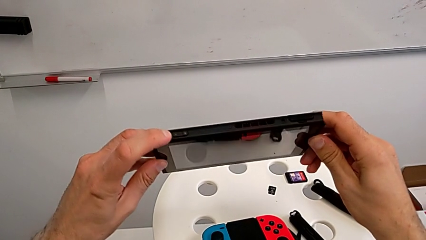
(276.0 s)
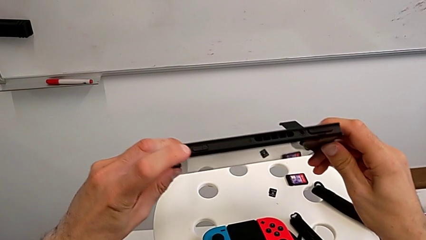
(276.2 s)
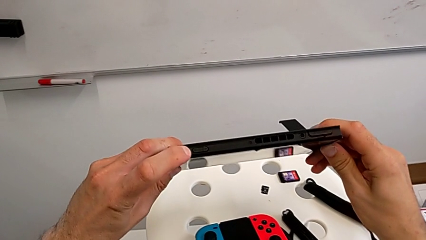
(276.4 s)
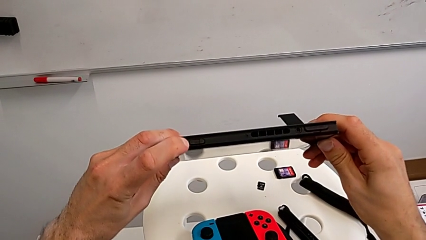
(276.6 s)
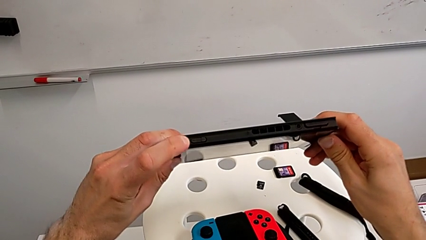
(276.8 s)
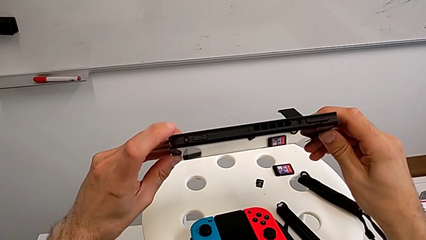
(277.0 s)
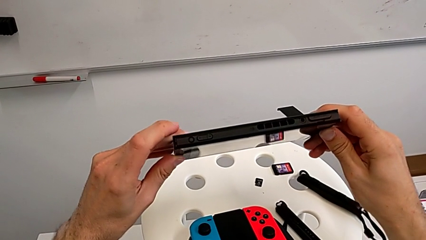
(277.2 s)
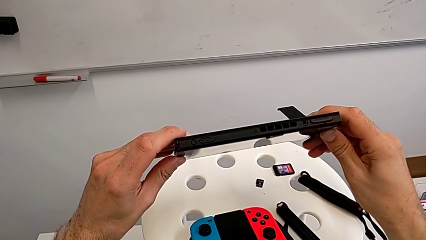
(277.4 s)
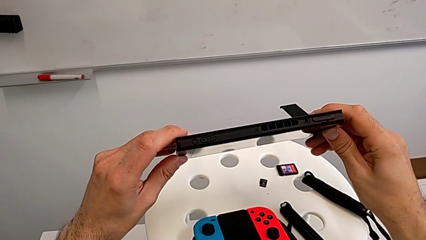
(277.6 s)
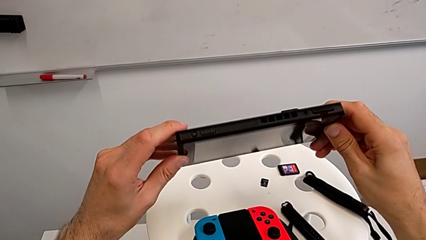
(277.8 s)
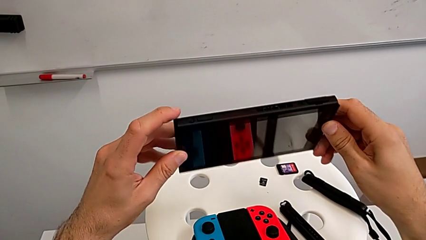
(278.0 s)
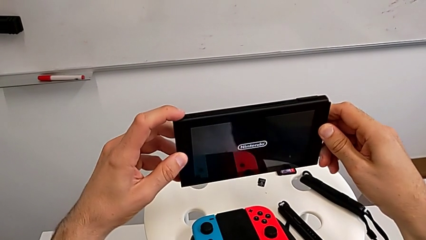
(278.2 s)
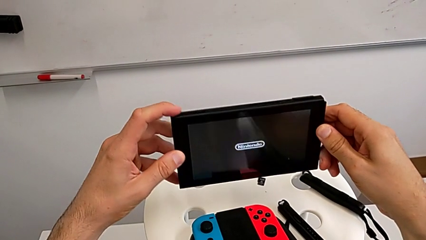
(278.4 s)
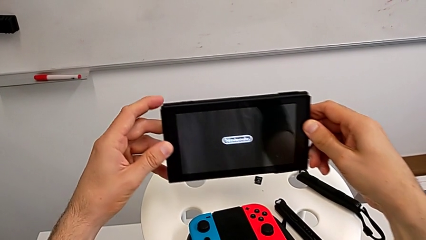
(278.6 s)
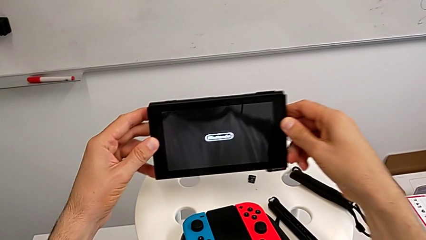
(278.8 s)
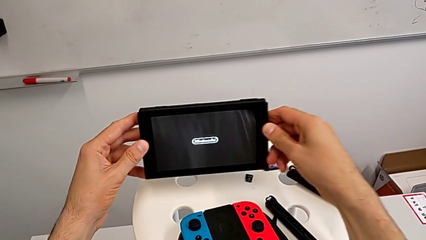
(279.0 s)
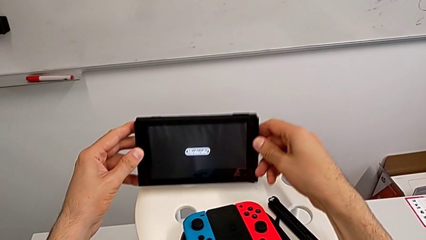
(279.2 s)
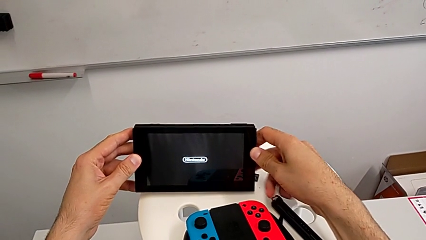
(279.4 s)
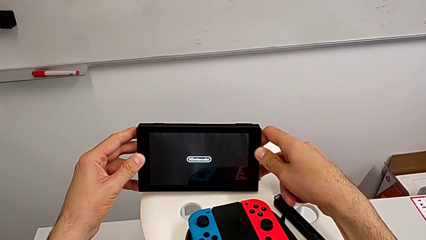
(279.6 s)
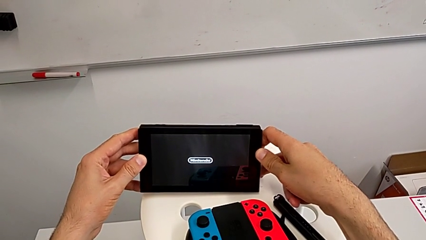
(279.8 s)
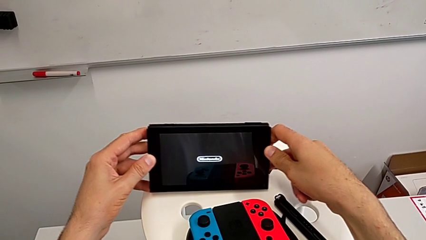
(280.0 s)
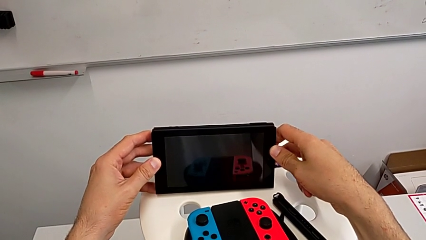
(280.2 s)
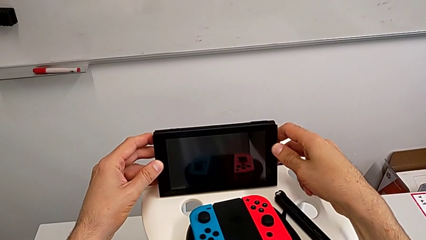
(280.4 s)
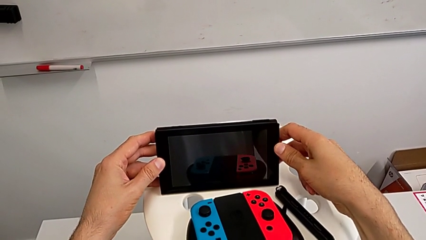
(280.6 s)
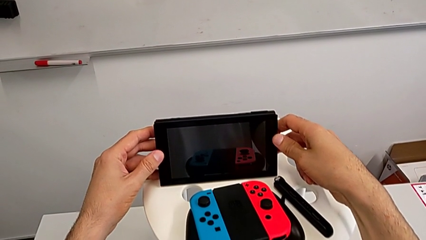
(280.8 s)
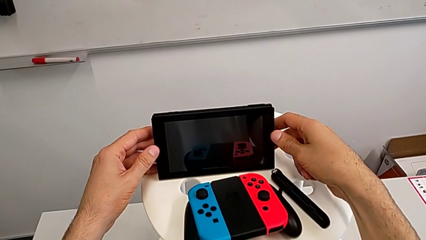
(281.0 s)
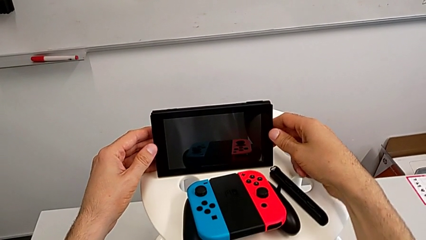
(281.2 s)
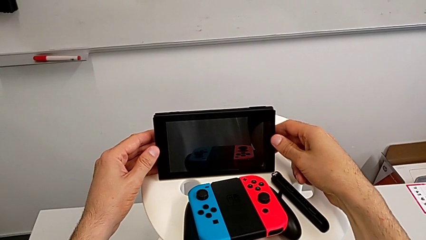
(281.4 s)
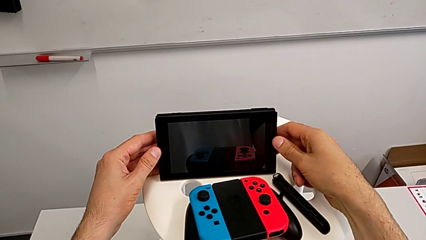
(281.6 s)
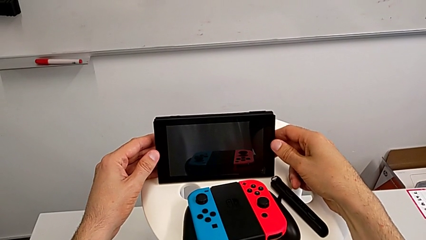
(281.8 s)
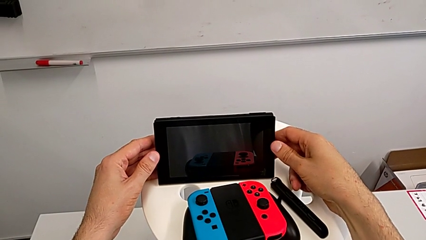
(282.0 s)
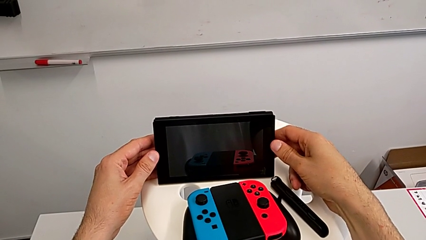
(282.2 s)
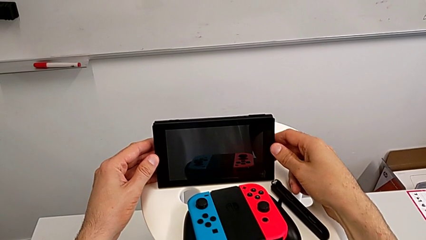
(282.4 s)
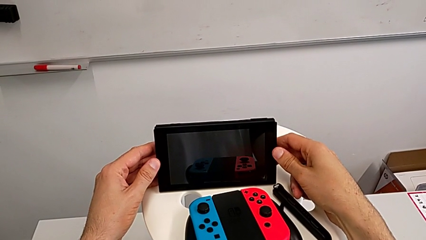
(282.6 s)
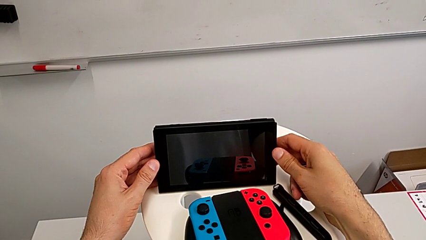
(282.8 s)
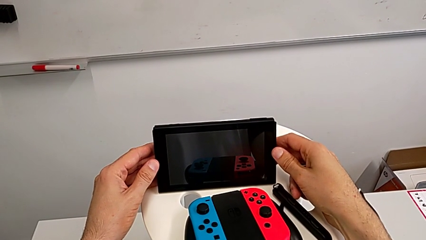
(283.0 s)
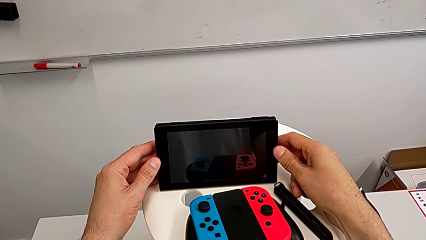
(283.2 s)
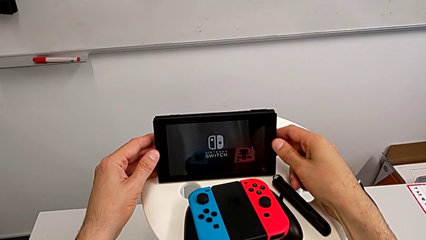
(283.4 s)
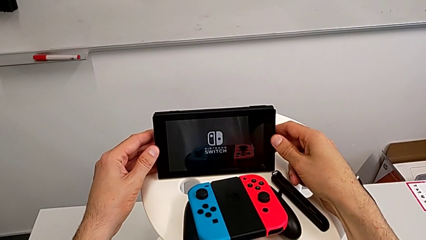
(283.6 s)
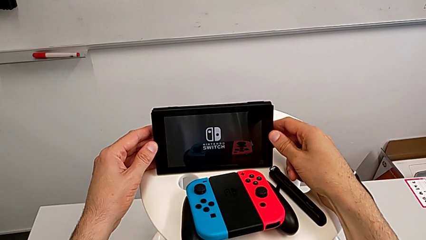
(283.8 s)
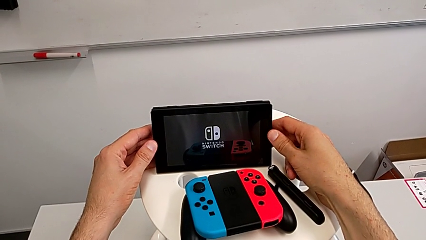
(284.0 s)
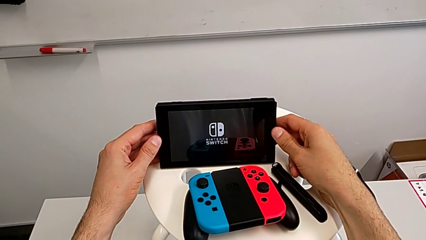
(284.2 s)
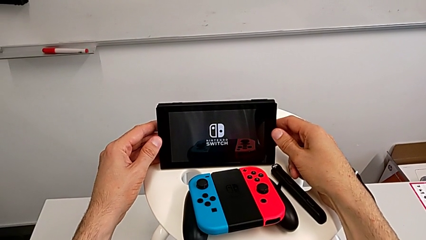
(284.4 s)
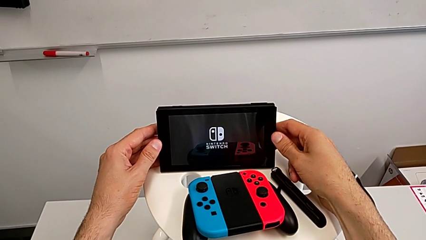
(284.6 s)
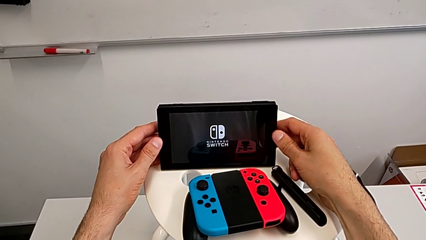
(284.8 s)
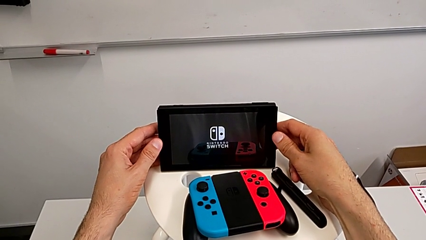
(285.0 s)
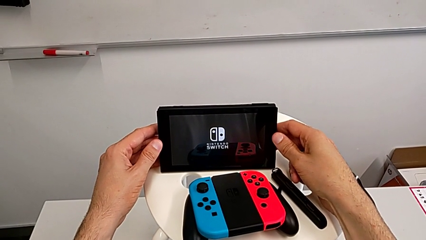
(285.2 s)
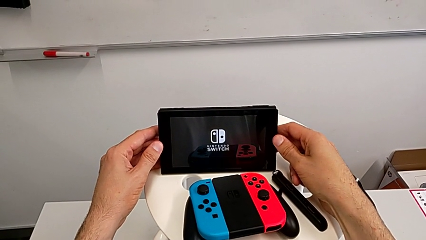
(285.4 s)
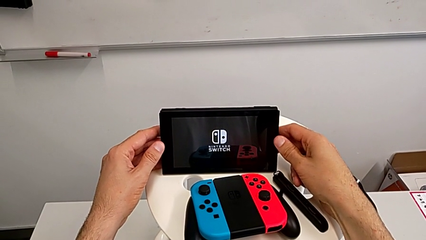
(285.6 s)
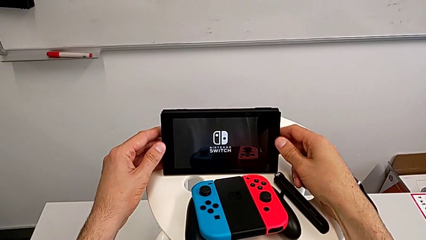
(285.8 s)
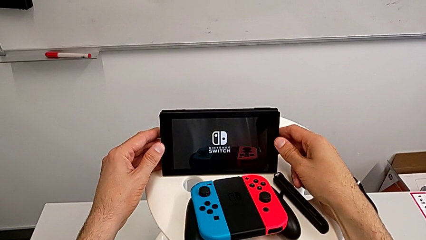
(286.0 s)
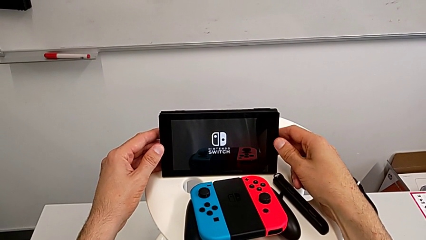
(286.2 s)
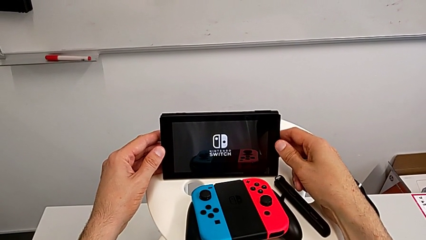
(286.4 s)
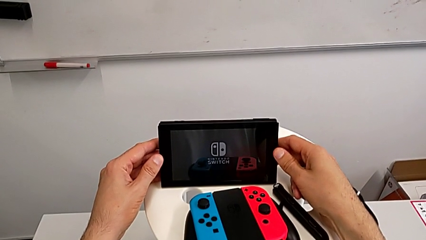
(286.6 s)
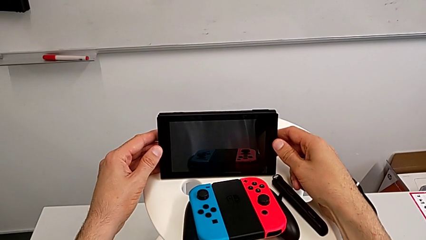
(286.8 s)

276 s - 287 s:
The camera wearer turns on the Nintendo Switch. They press the button and turn on the Nintendo Switch.

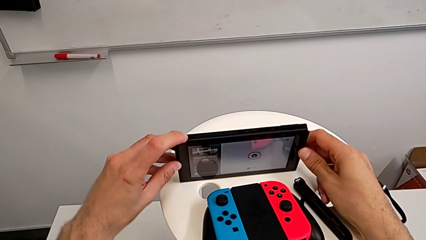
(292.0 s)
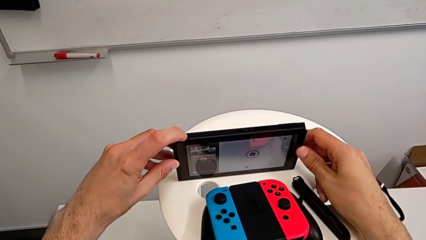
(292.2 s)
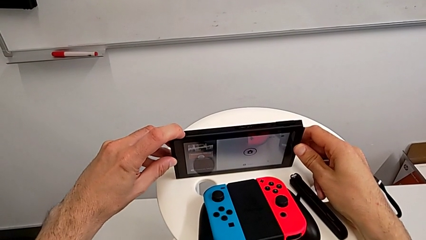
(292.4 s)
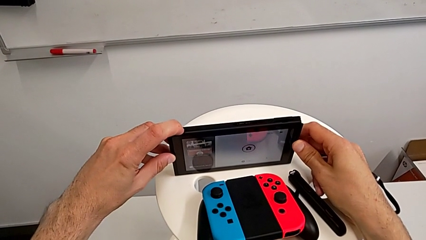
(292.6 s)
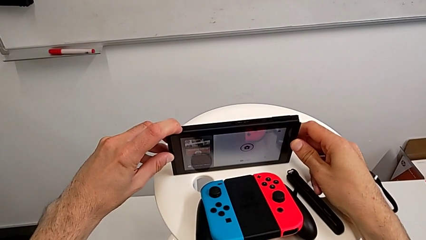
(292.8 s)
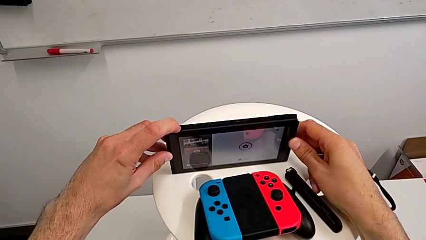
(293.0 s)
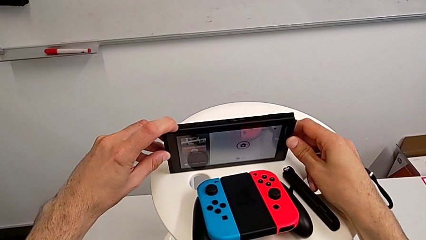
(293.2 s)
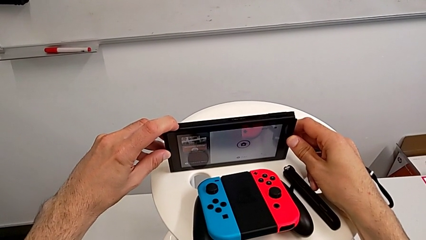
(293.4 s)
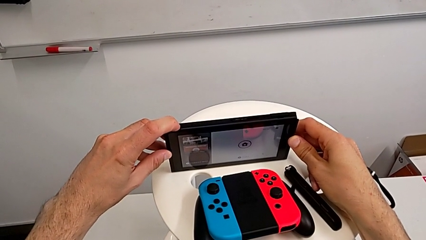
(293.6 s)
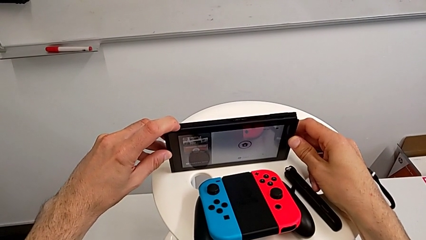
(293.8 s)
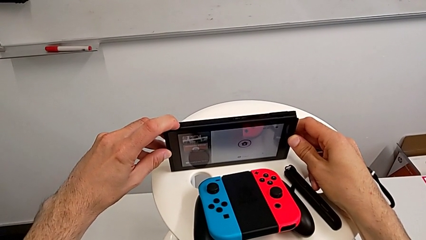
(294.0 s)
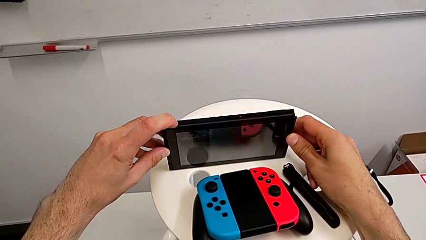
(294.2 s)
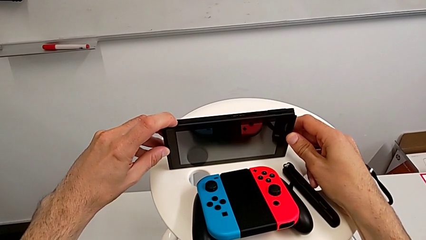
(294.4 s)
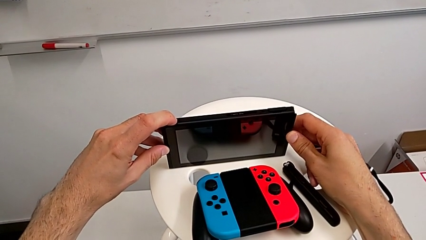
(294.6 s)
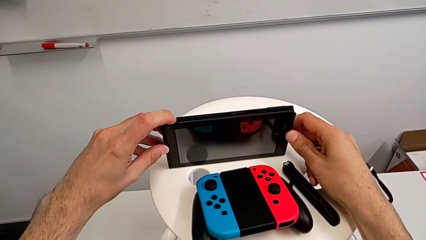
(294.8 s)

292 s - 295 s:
The camera wearer turned off the Nintendo Switch. They press the button and turn off the Nintendo Switch.

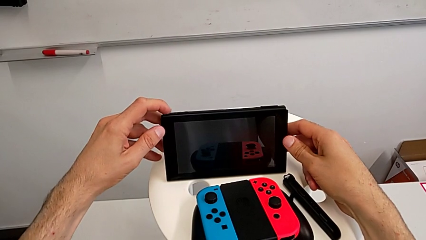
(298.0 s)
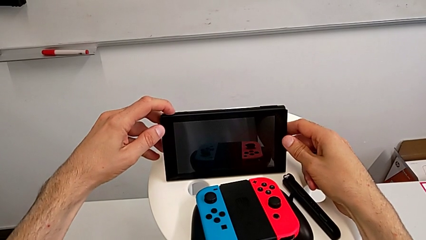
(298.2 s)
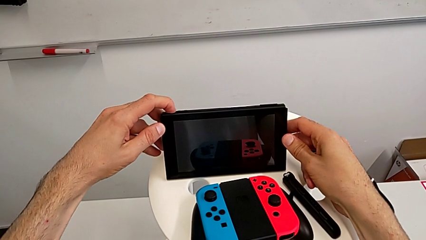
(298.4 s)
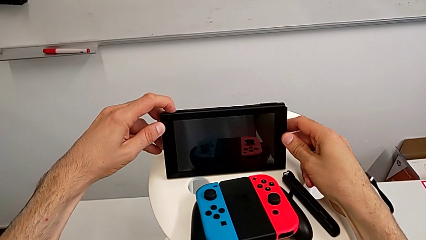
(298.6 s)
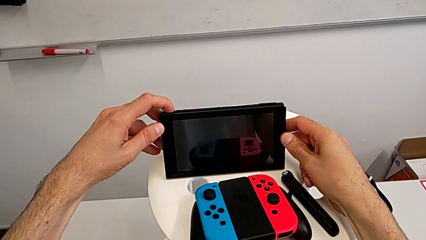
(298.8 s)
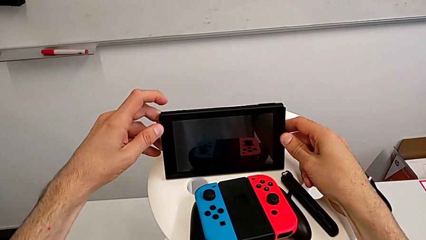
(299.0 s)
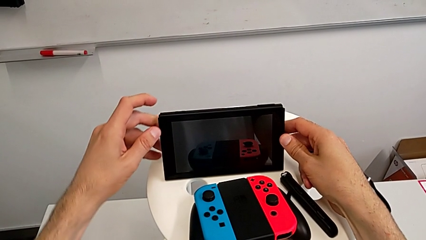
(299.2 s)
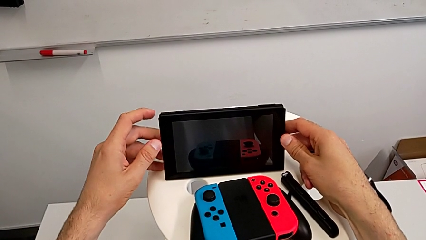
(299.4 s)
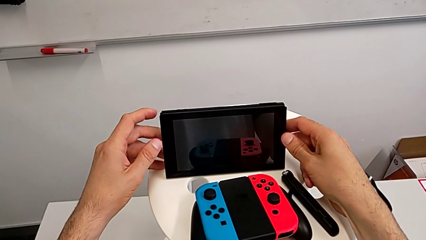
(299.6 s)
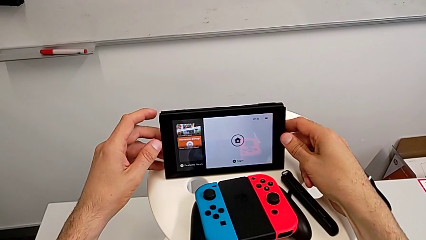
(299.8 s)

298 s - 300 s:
The camera wearer turns on the Nintendo Switch. They press the button and turn on the Nintendo Switch.
